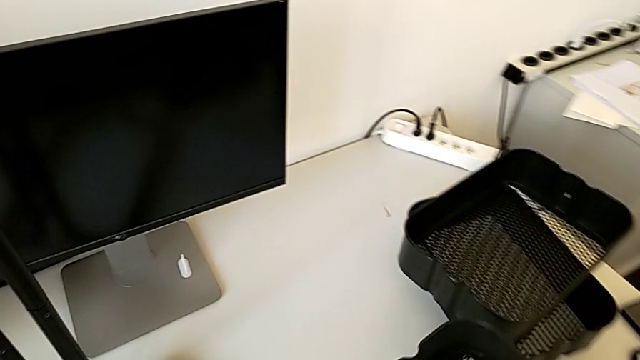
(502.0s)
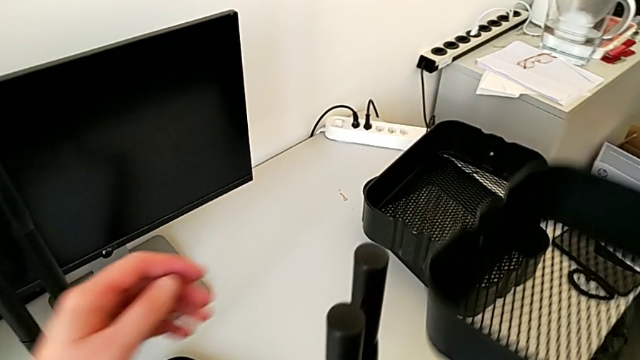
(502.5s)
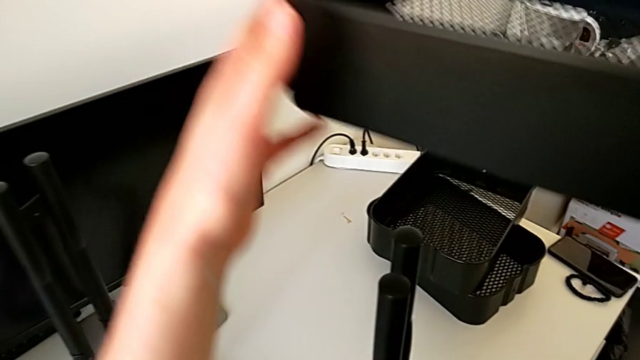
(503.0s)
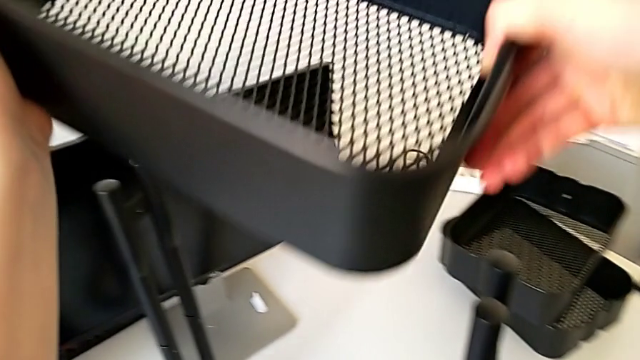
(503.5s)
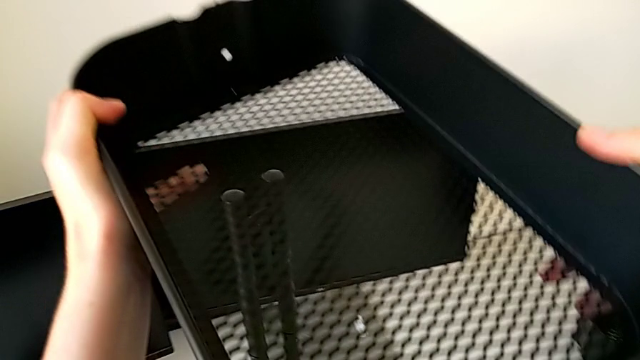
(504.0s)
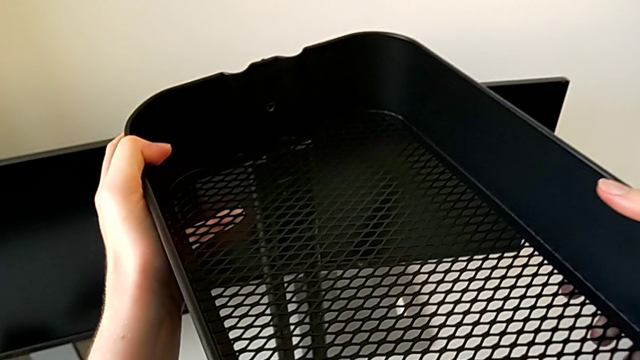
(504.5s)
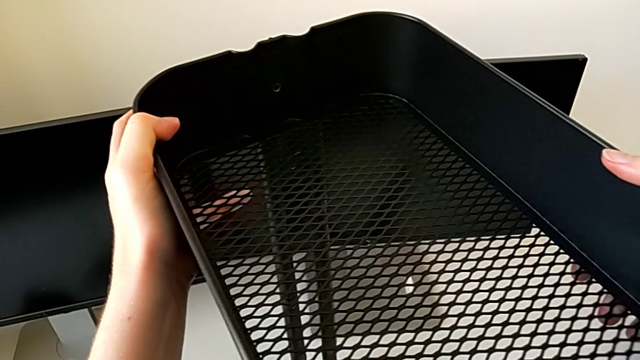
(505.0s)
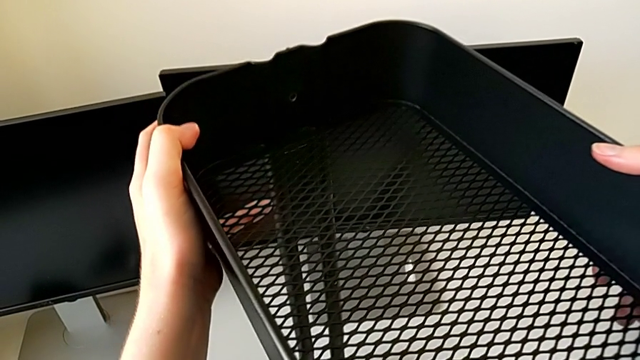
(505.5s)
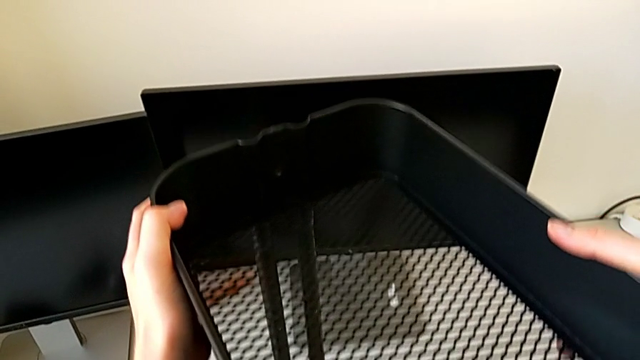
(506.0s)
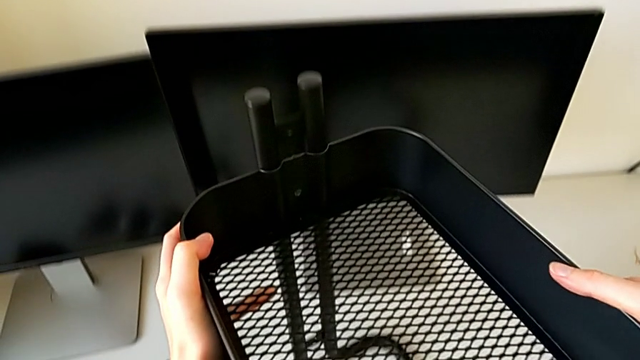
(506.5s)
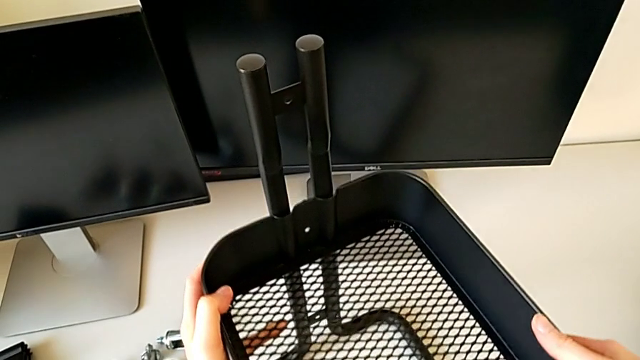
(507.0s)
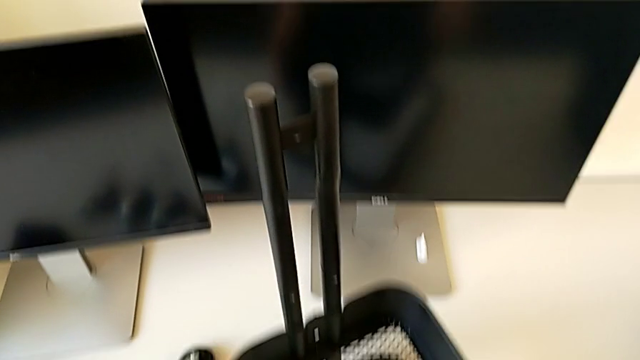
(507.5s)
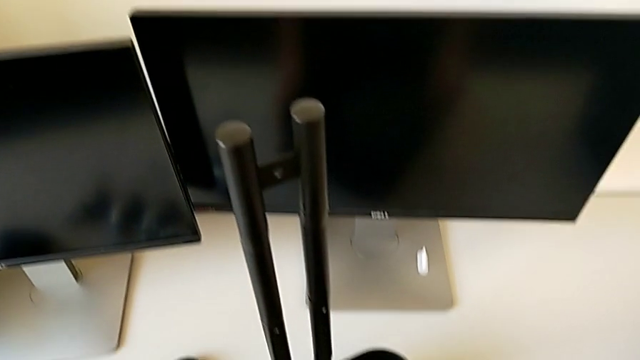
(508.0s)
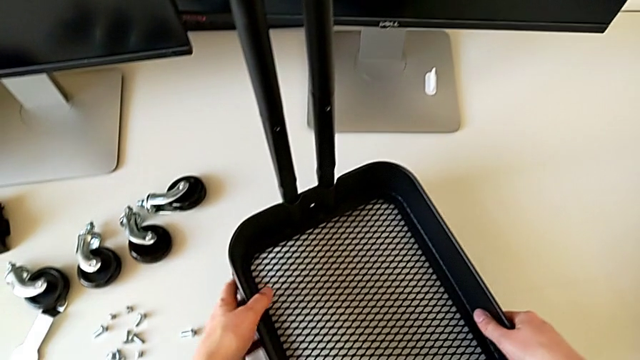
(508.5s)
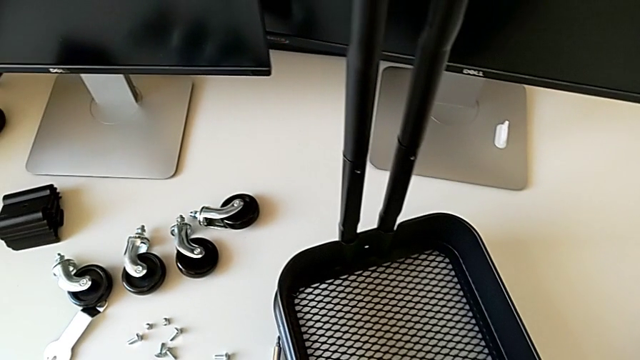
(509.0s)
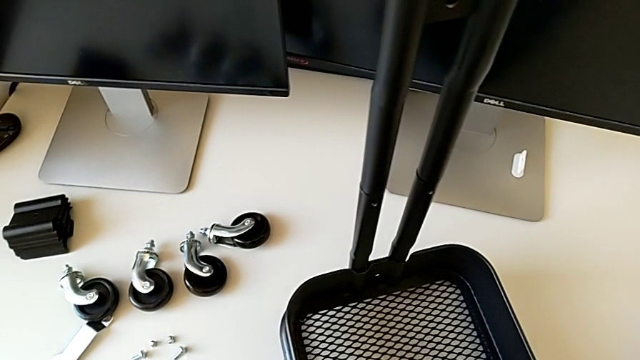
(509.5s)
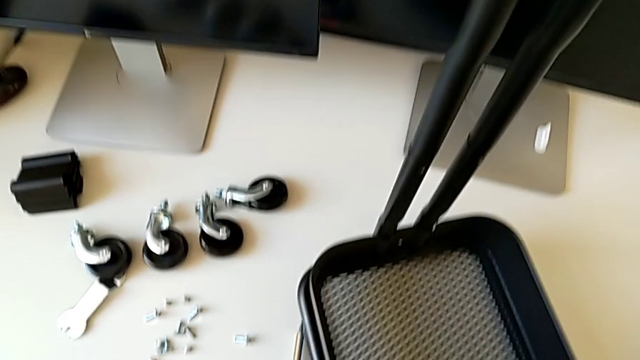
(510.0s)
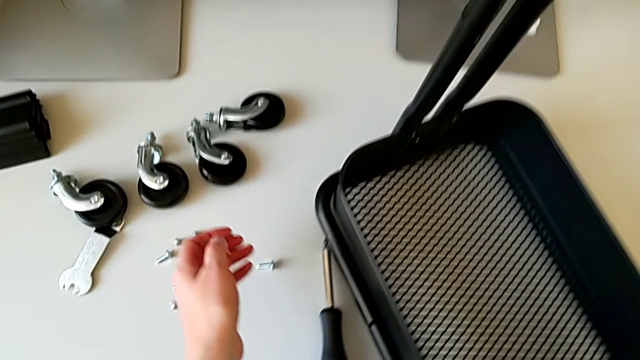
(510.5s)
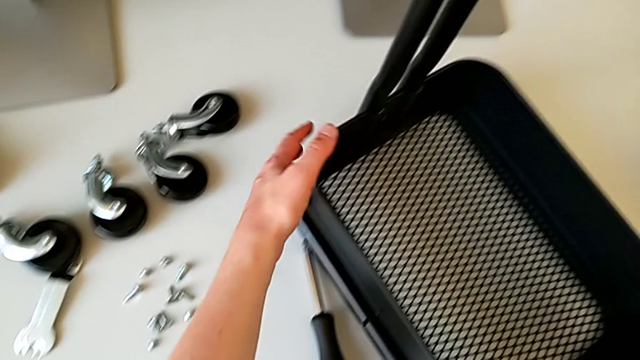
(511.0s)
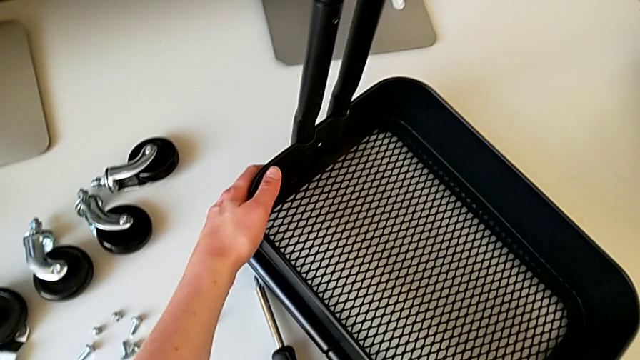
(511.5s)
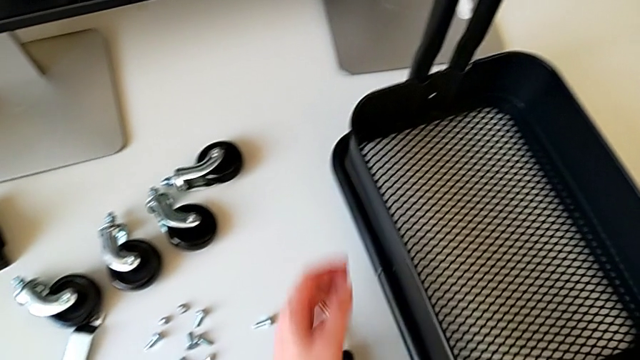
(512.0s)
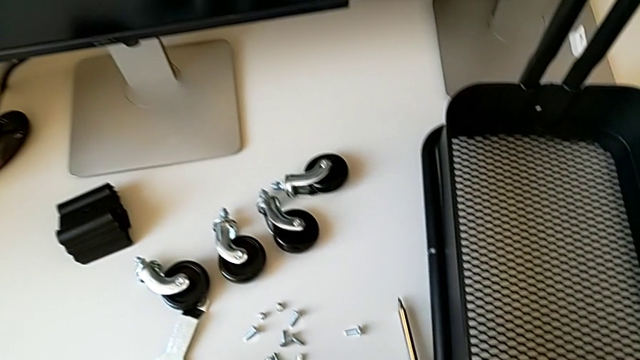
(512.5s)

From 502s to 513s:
The camera wearer is placing the tray at the bottom. They assemble the grid tray, hold the utility cart and slide it.

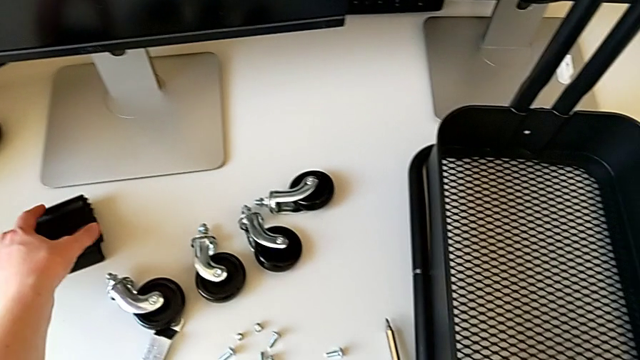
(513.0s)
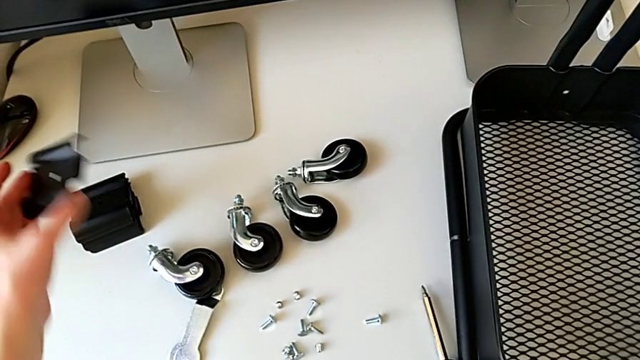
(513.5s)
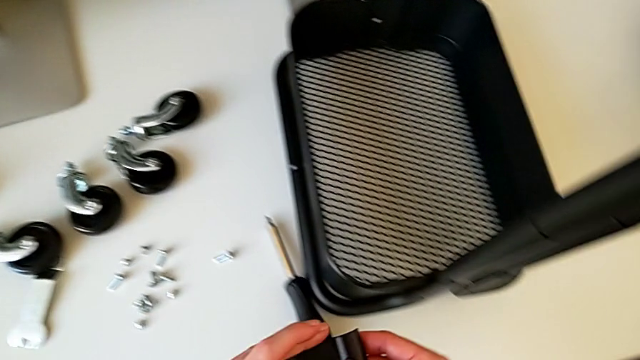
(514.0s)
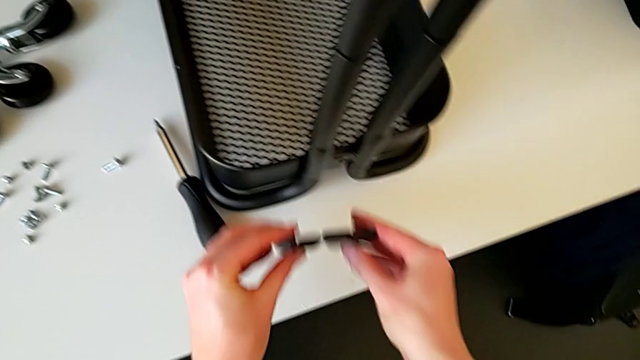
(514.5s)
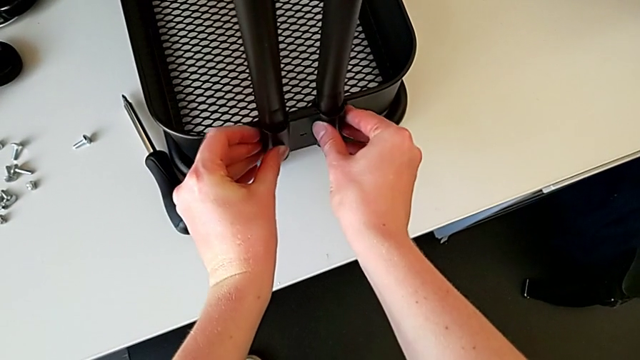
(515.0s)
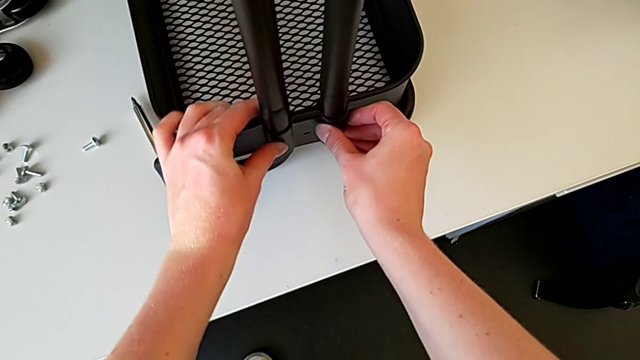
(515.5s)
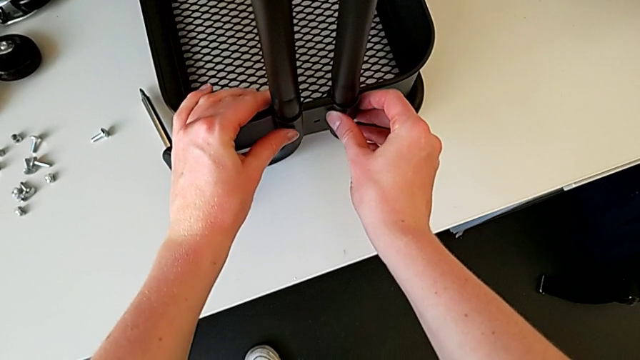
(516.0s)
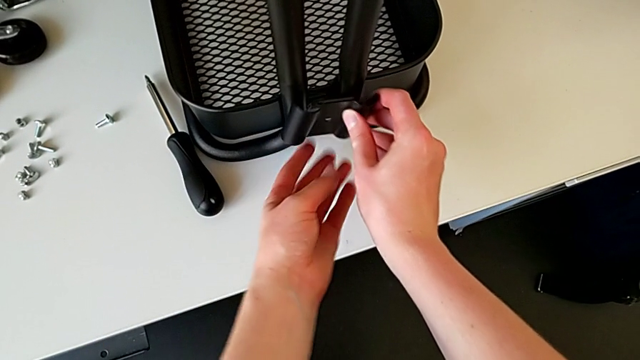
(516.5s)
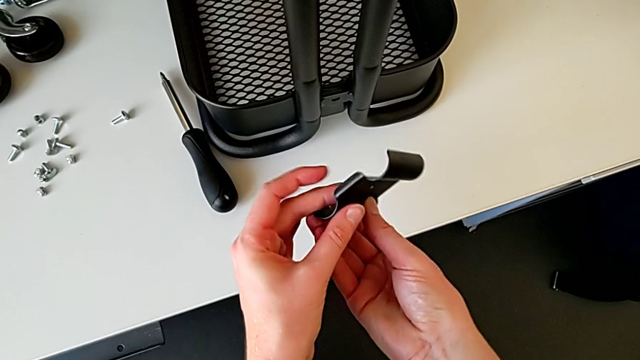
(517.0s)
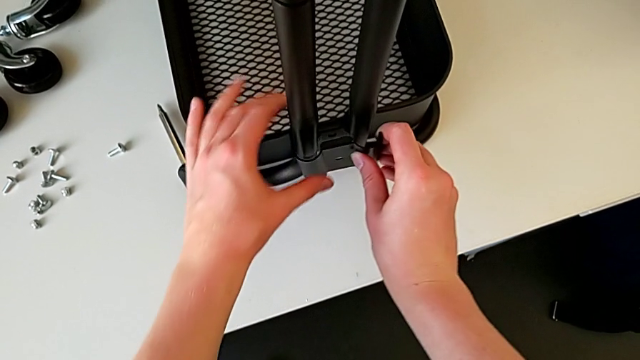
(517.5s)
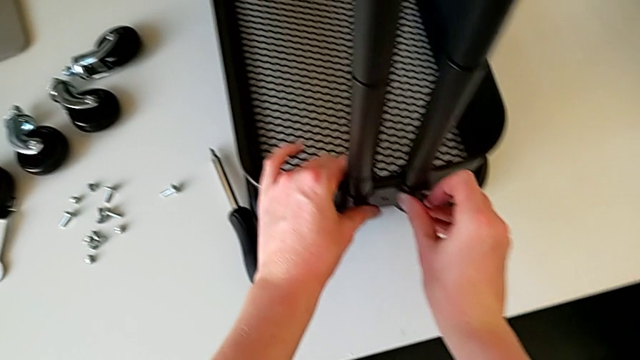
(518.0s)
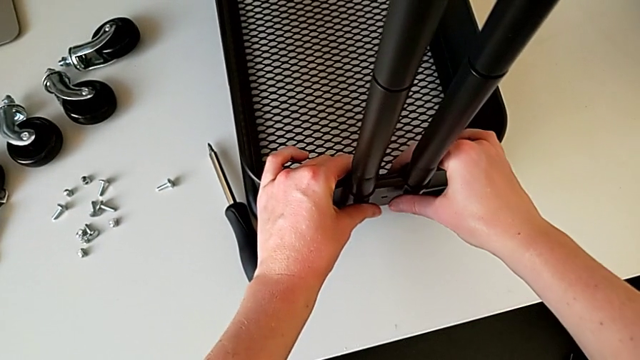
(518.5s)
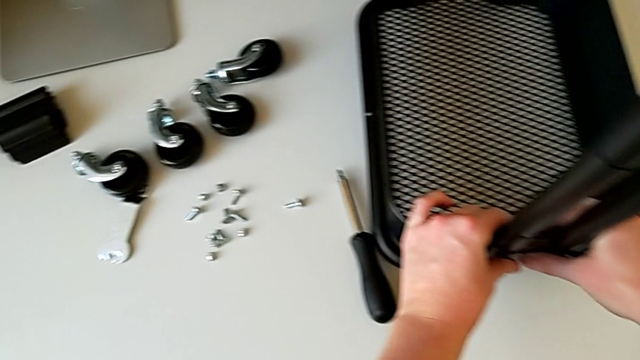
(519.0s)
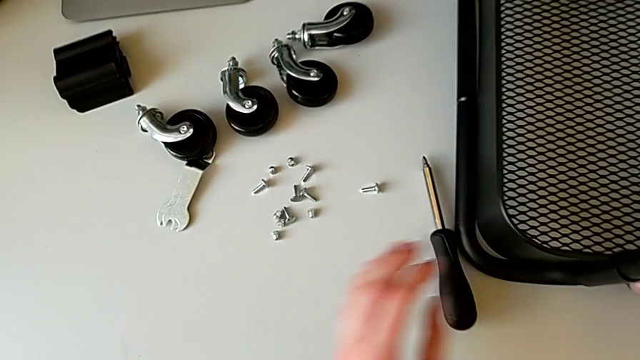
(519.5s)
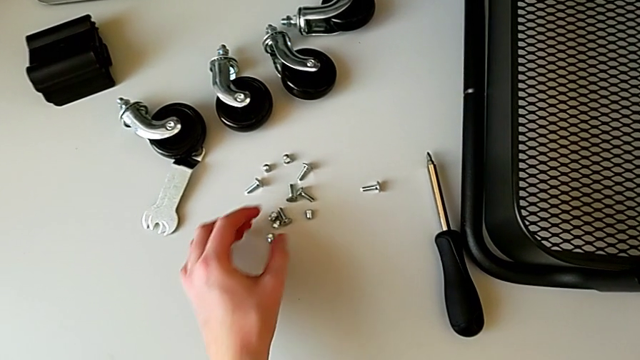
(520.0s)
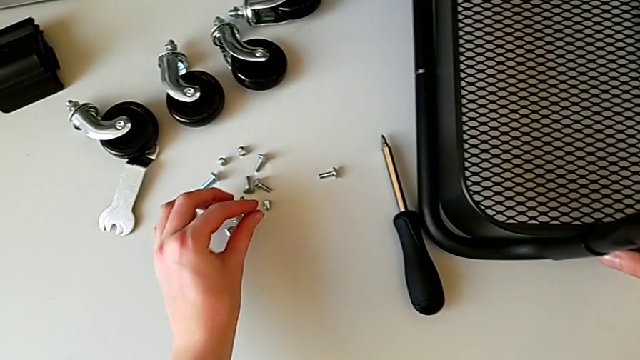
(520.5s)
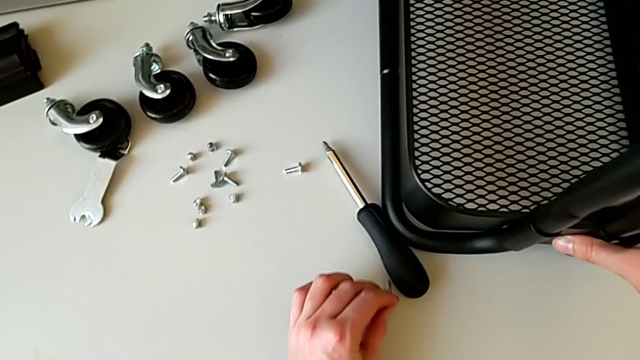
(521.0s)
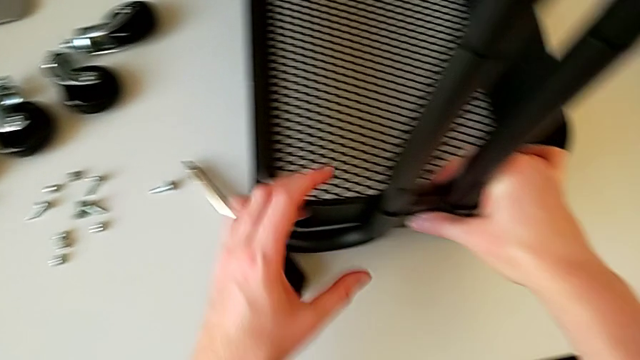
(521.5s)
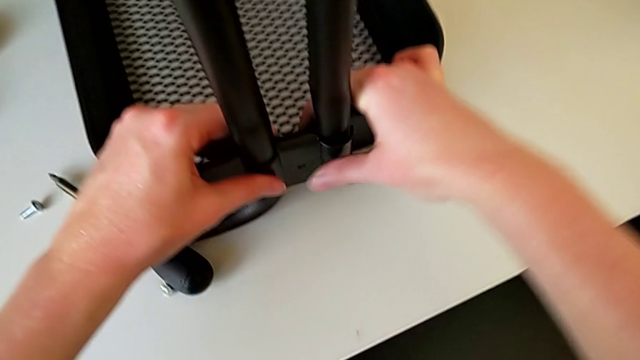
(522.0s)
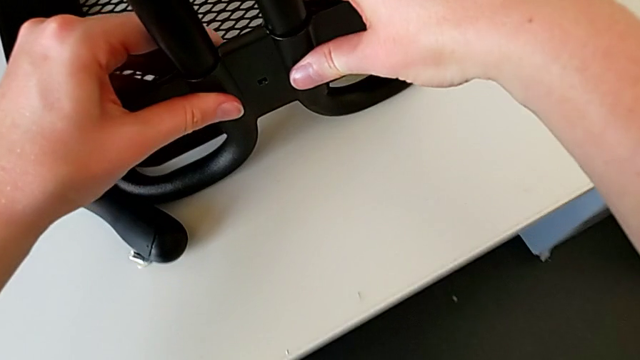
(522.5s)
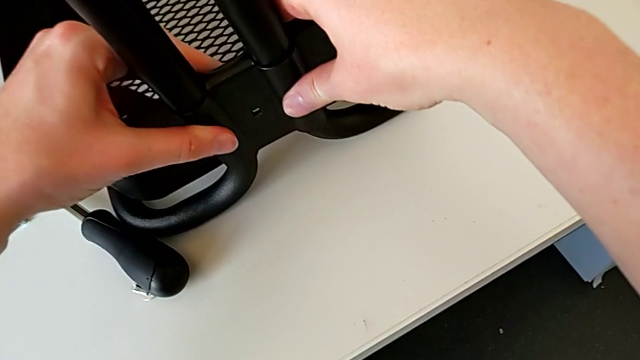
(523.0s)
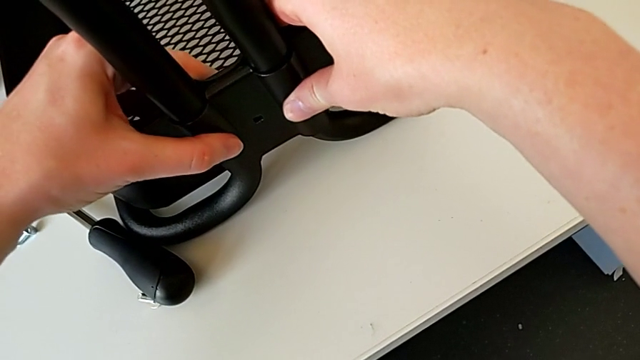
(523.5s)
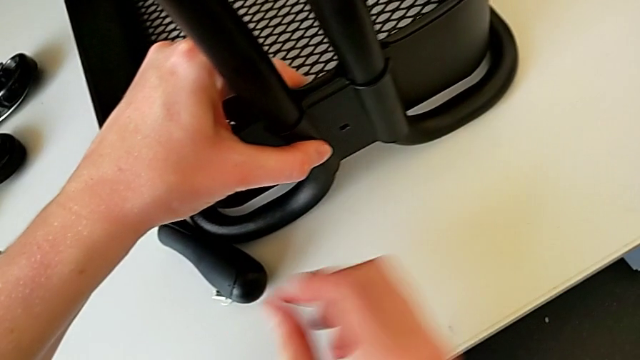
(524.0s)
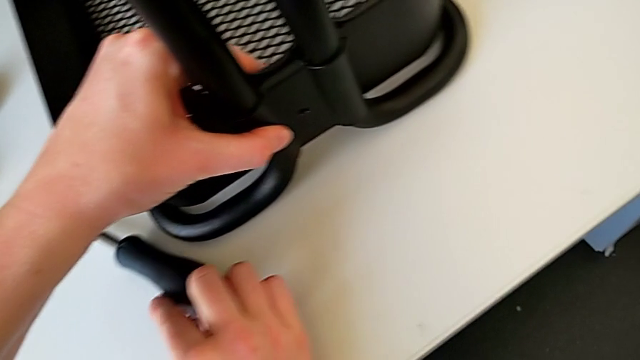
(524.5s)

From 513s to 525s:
The camera wearer is placing the tray at the bottom. They grab the bracket, assemble it, disassemble it, assemble it, hold it, grab the bolt, place it, align the bracket and grab the bolt.
